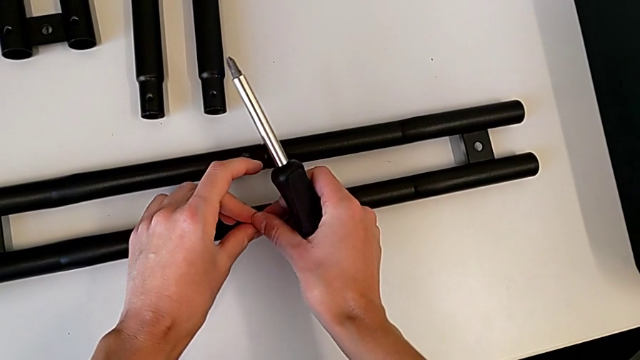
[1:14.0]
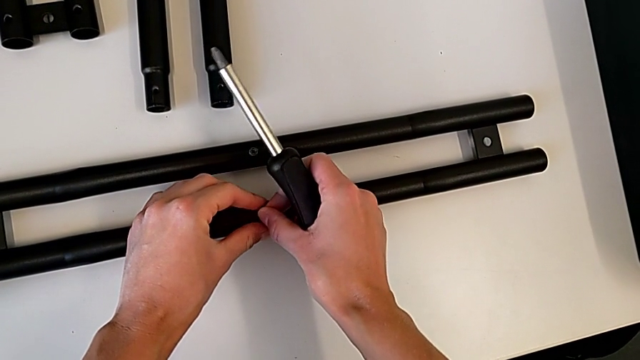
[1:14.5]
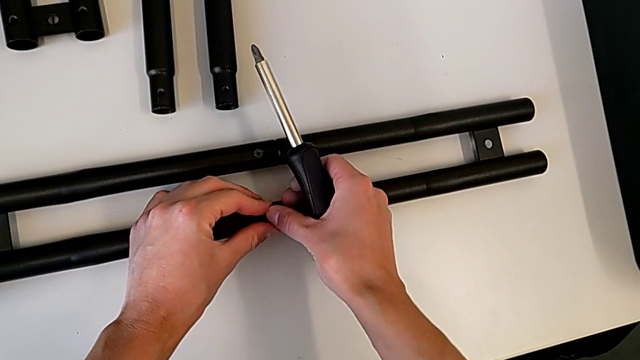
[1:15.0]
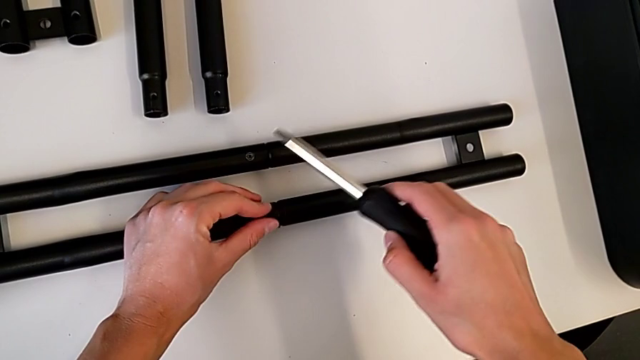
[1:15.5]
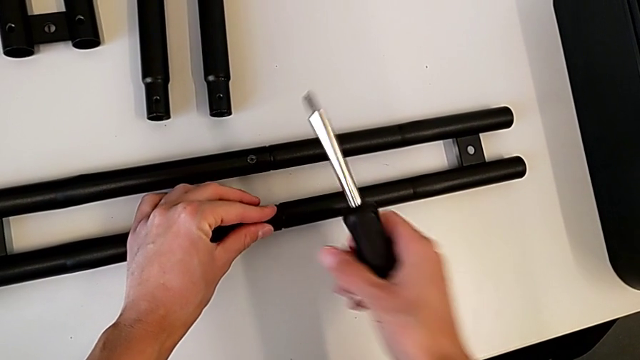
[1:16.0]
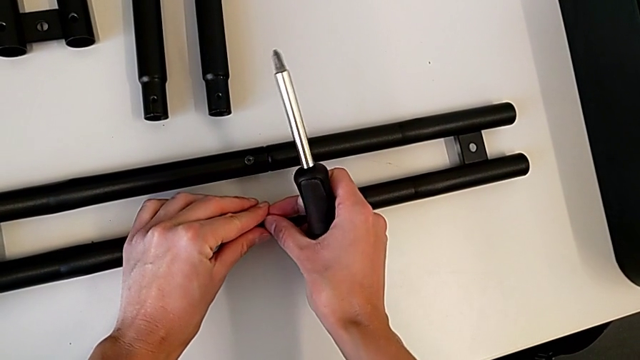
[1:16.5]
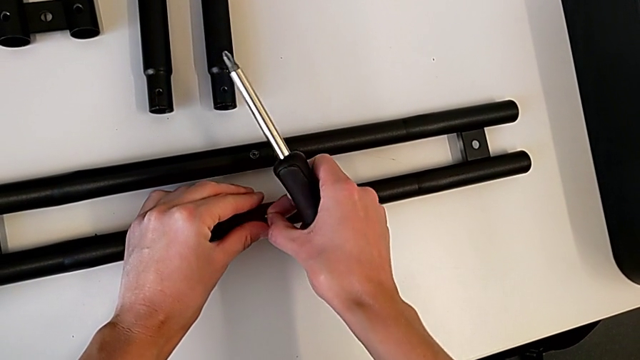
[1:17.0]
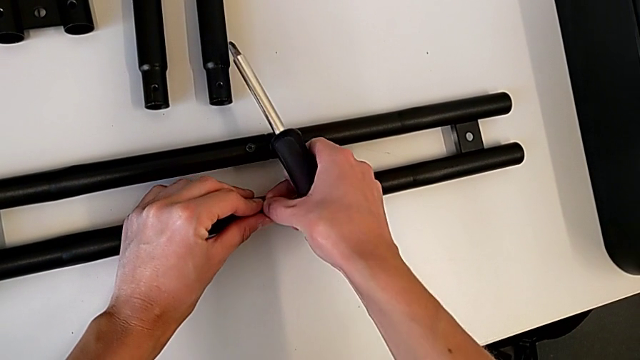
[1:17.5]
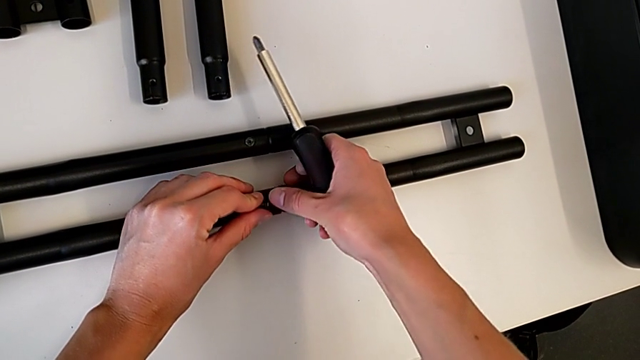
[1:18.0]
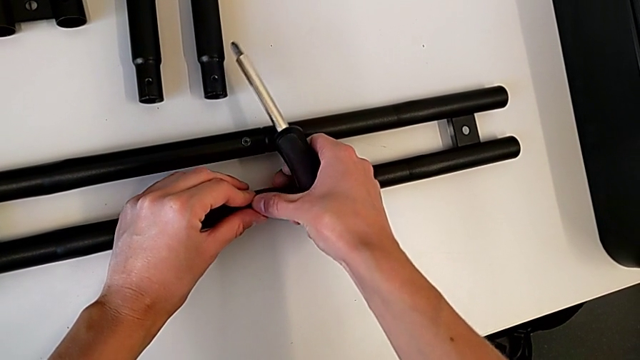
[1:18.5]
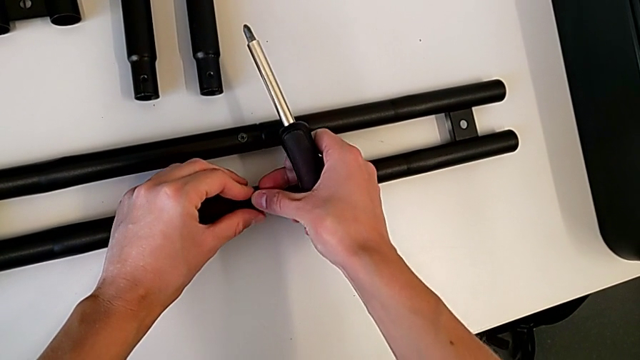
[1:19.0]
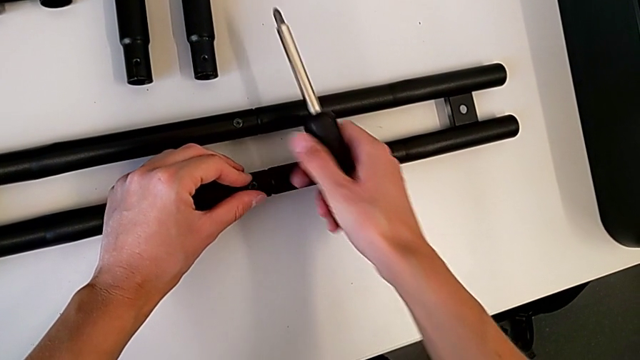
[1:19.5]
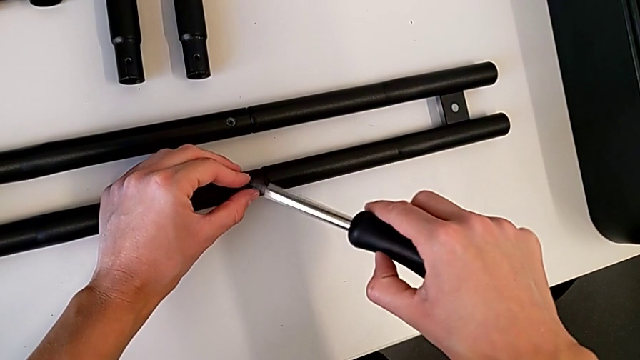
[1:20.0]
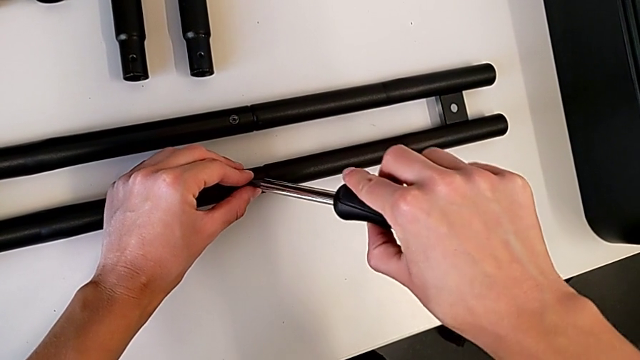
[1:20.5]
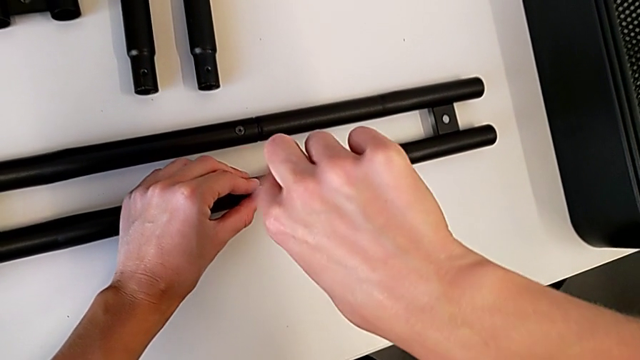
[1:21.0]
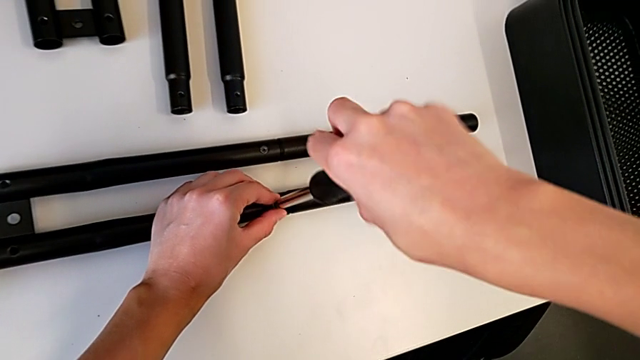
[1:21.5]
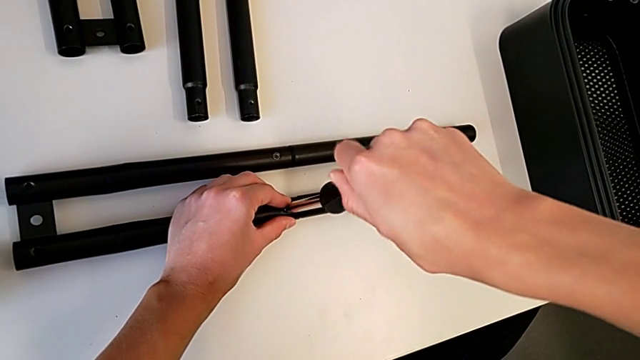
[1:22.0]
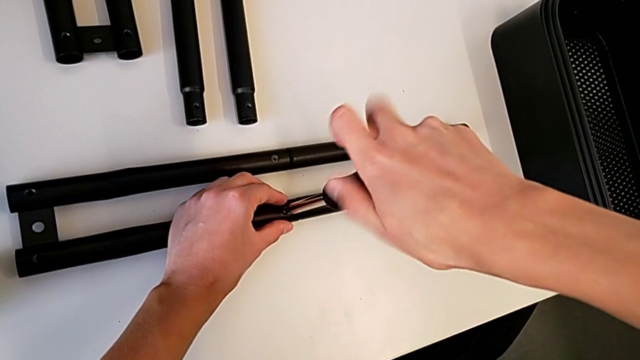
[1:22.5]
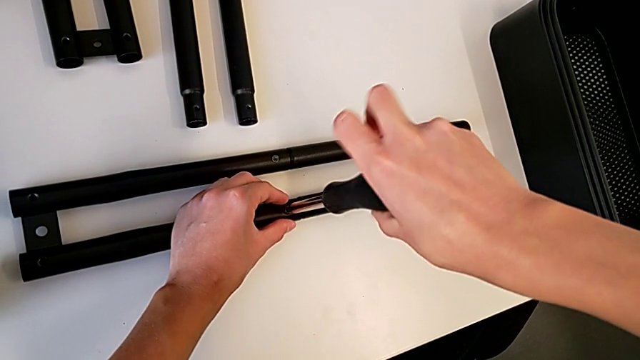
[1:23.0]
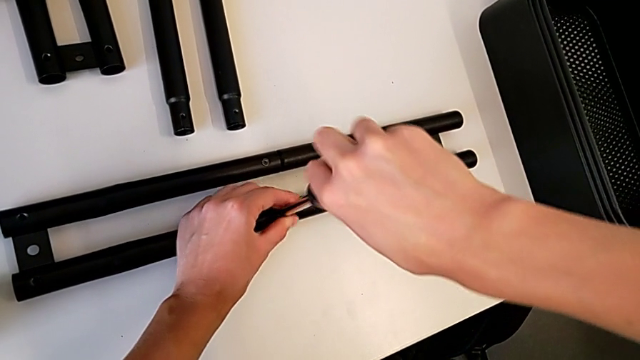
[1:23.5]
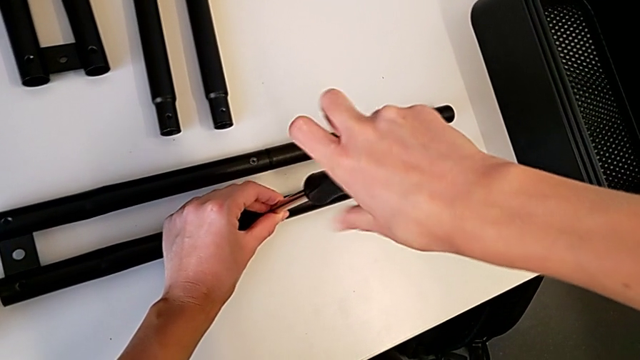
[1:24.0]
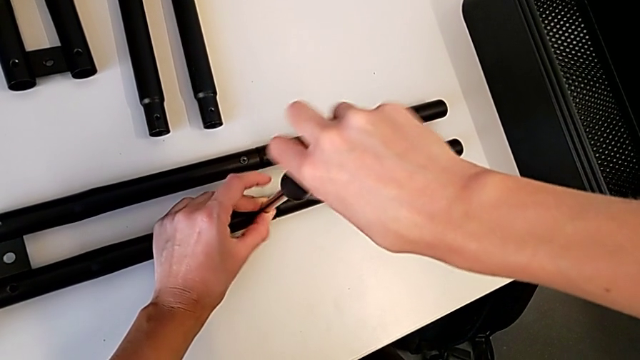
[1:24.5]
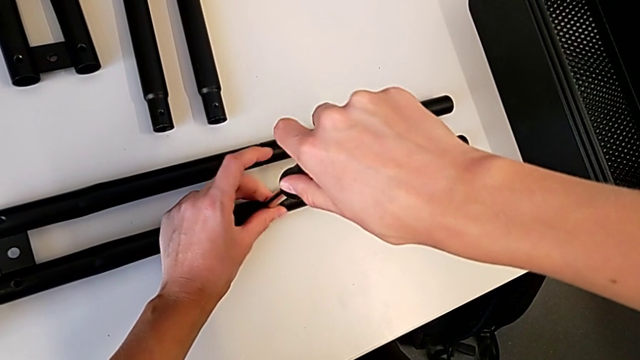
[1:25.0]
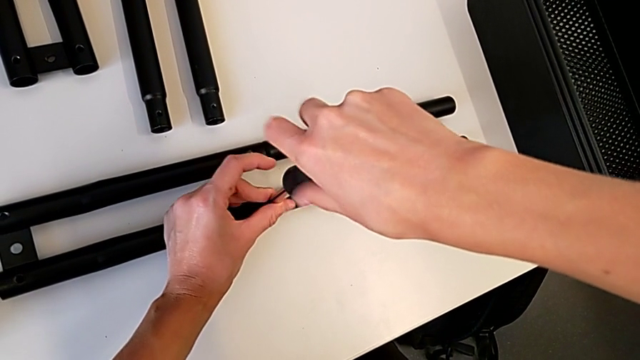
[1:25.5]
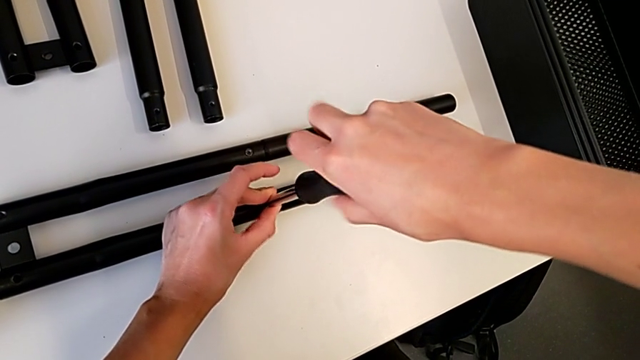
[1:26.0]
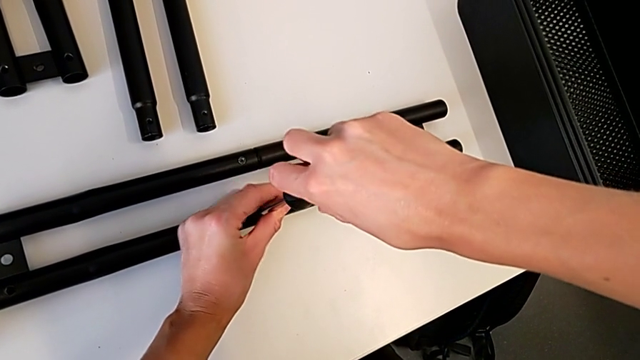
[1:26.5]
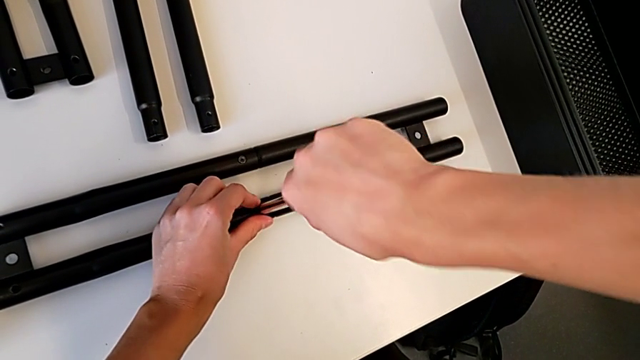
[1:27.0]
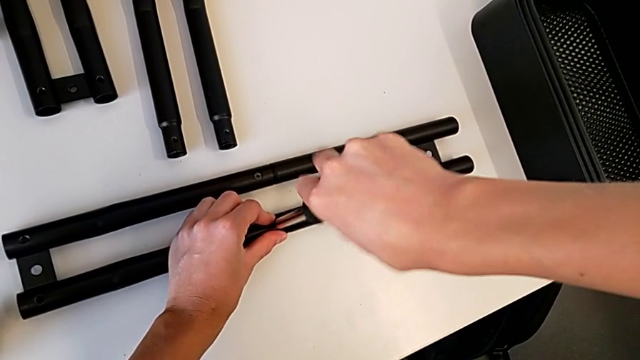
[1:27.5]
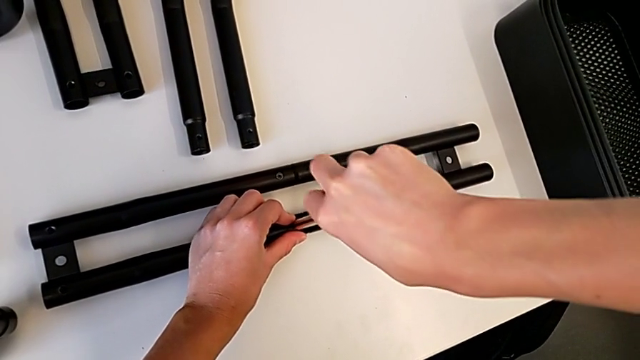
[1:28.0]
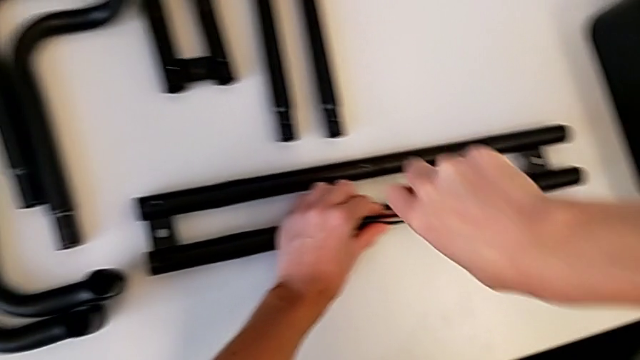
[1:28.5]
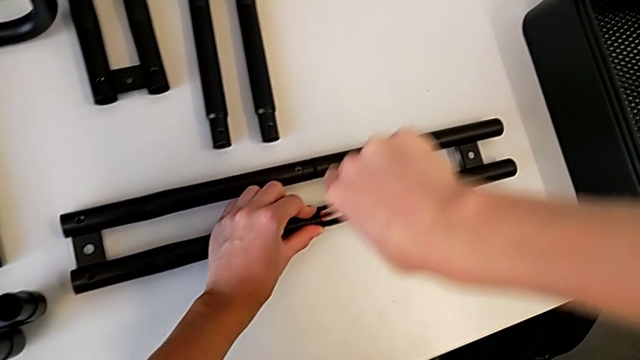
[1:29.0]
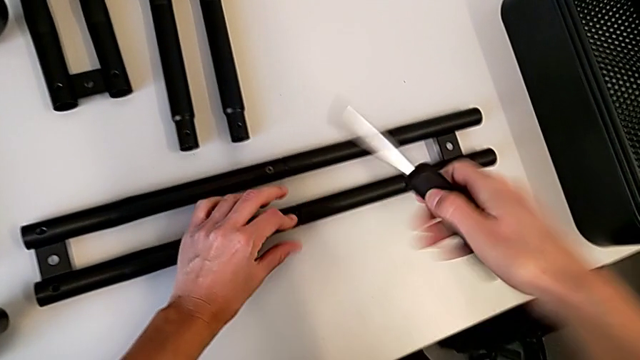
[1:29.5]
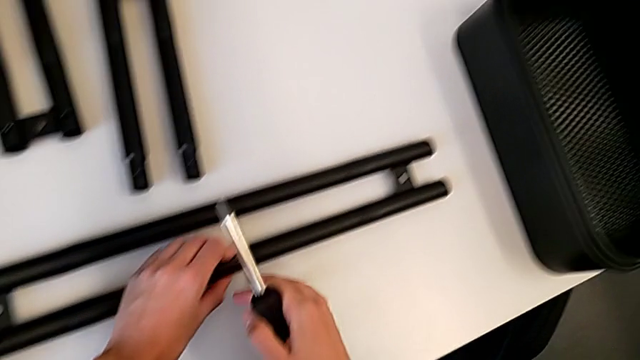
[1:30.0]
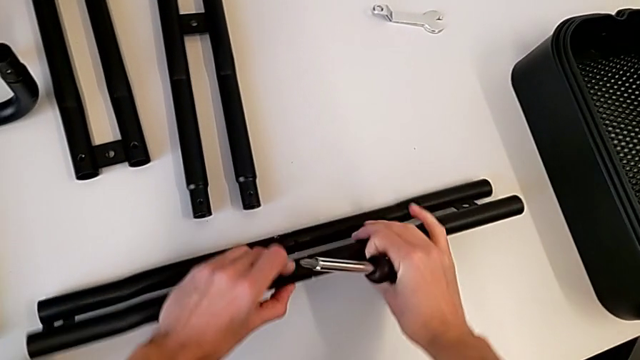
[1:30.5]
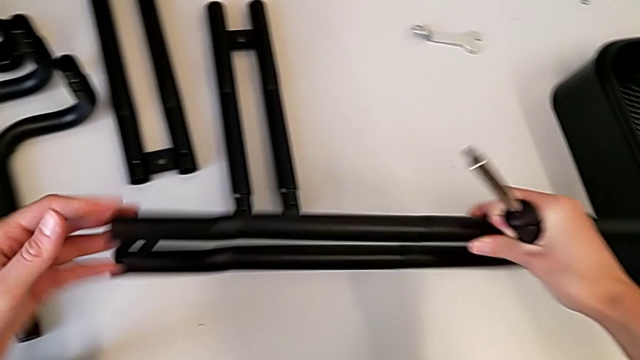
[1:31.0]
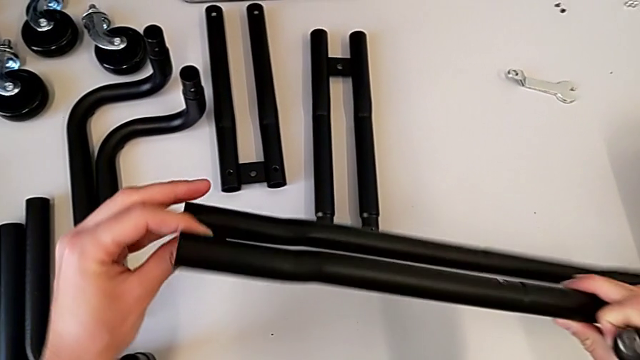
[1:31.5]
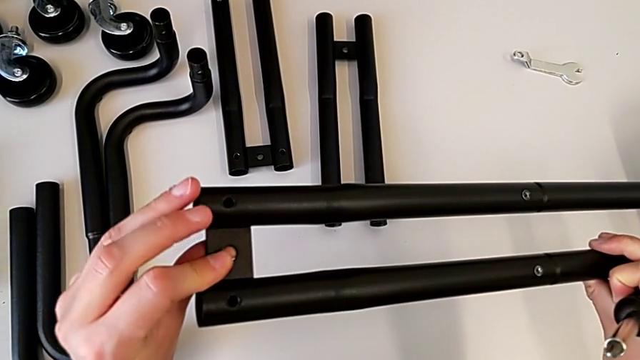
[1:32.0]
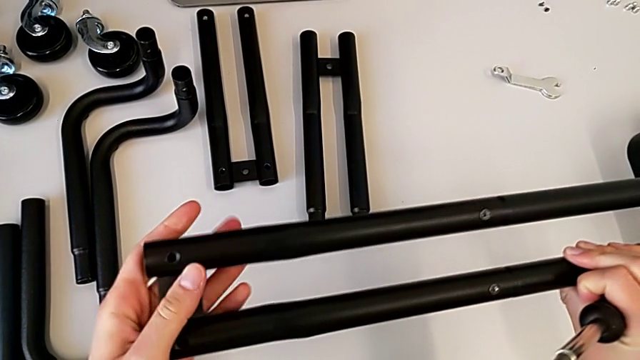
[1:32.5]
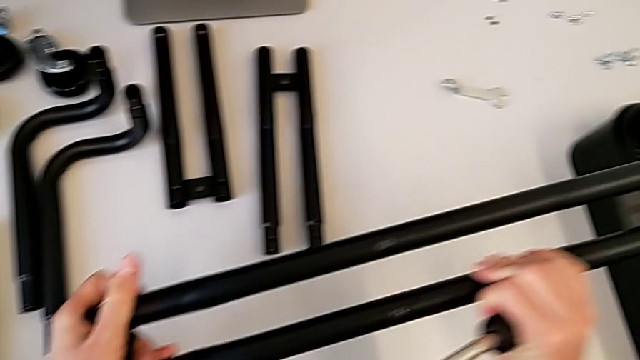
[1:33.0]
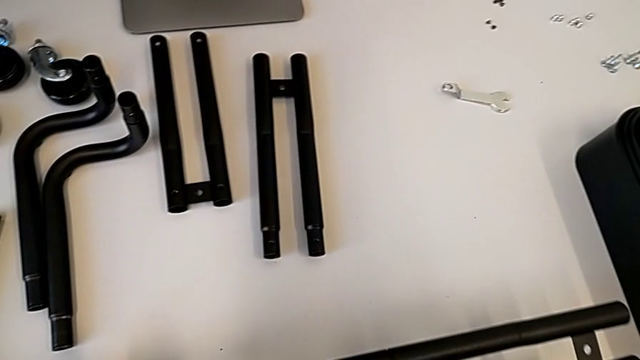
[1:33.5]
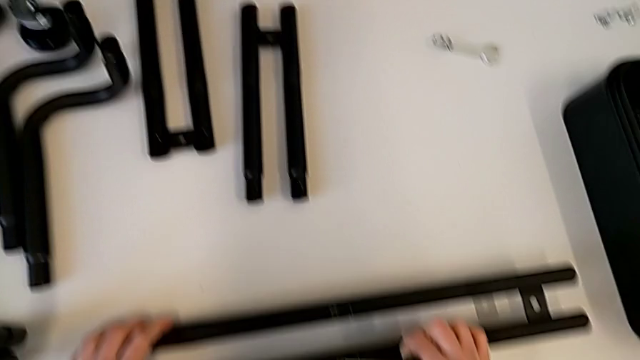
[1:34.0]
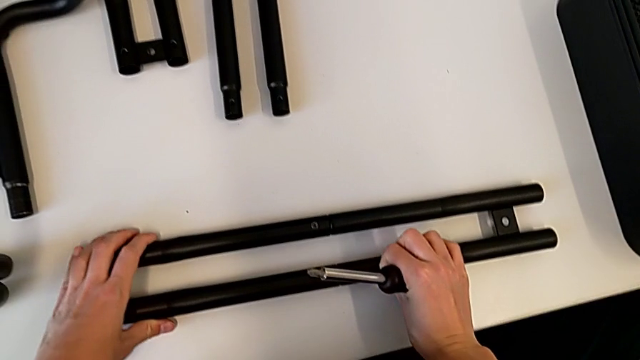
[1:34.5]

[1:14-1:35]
The camera wearer is tightening the screw on one of the bar legs. They insert the second screw, insert the screwdriver, screw the second screw, withdraw the screwdriver, inspect the leg and place it.
